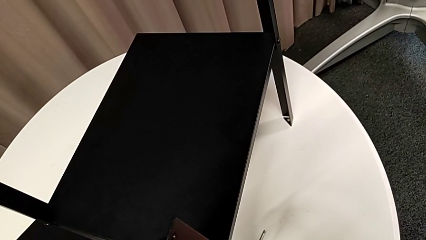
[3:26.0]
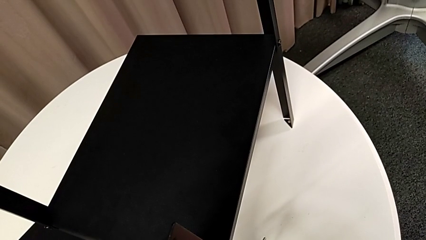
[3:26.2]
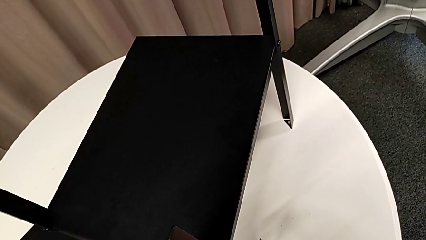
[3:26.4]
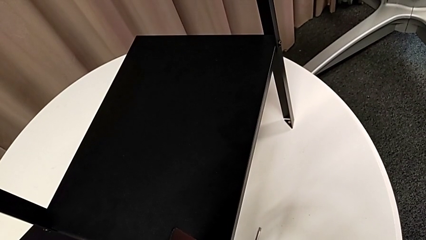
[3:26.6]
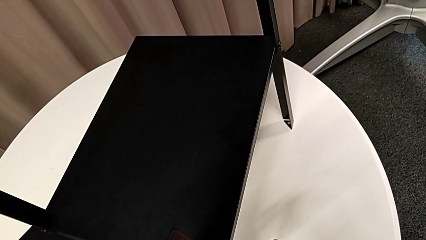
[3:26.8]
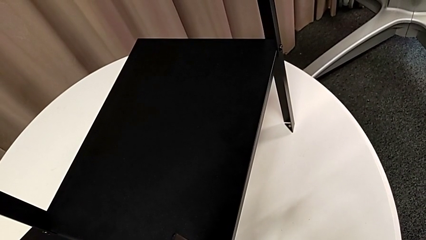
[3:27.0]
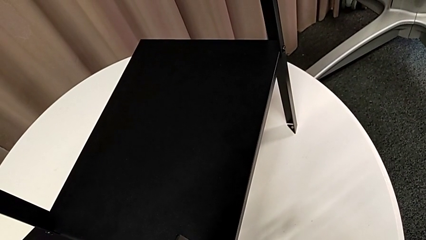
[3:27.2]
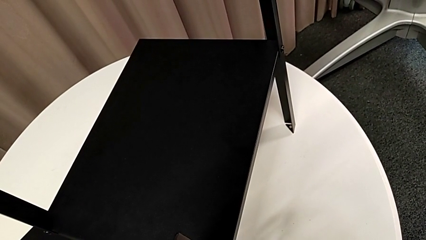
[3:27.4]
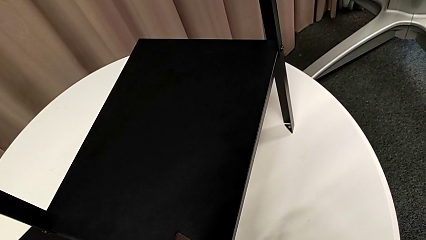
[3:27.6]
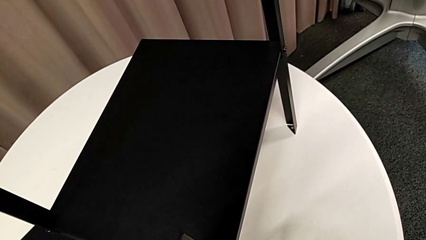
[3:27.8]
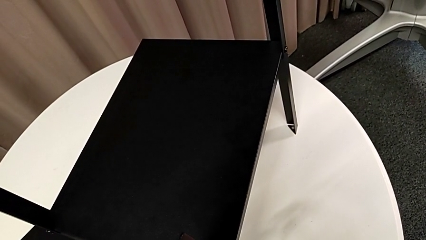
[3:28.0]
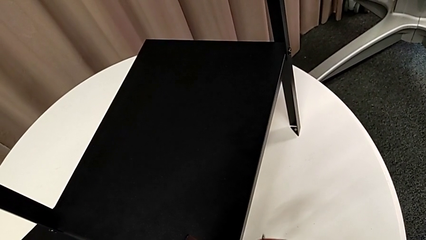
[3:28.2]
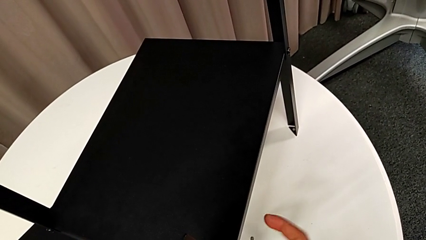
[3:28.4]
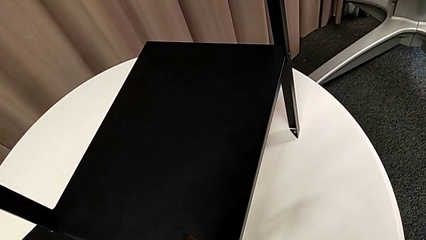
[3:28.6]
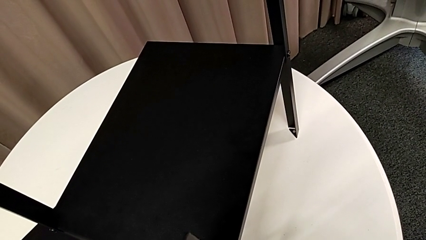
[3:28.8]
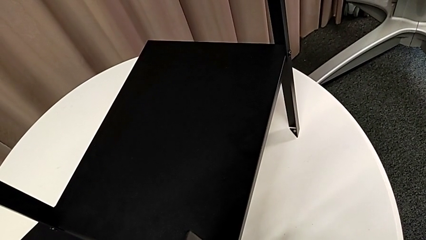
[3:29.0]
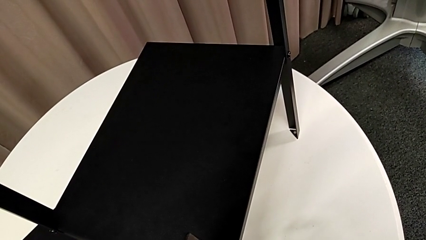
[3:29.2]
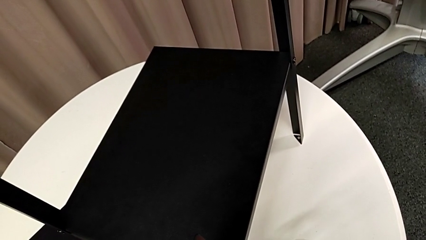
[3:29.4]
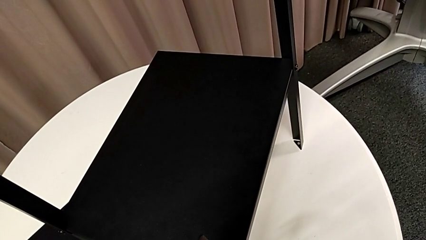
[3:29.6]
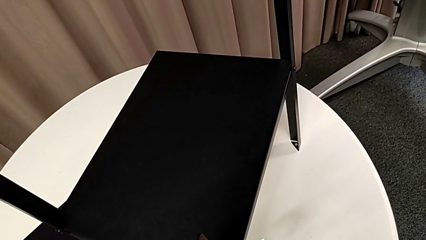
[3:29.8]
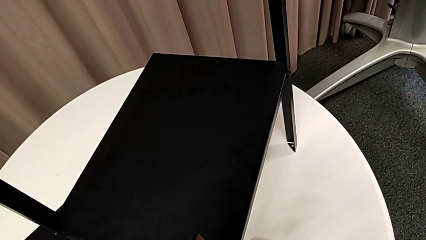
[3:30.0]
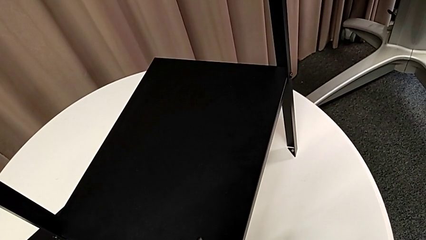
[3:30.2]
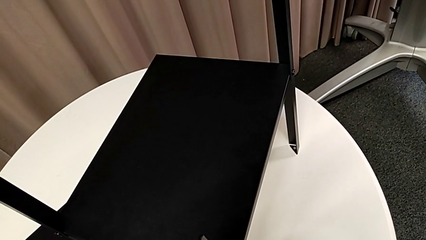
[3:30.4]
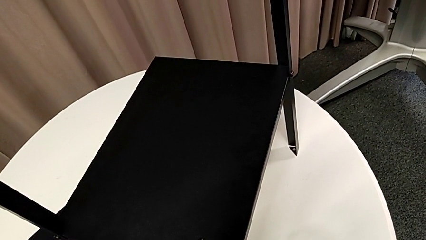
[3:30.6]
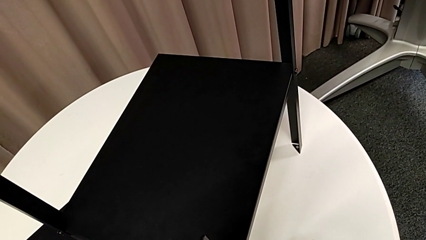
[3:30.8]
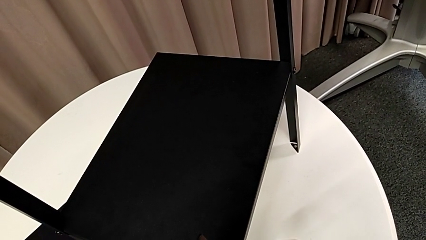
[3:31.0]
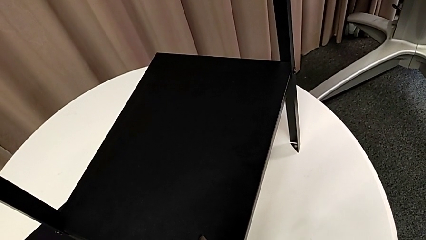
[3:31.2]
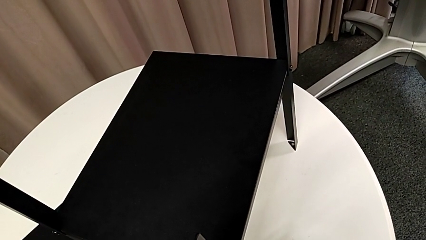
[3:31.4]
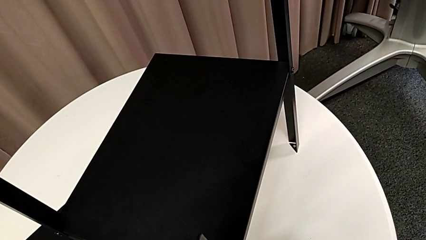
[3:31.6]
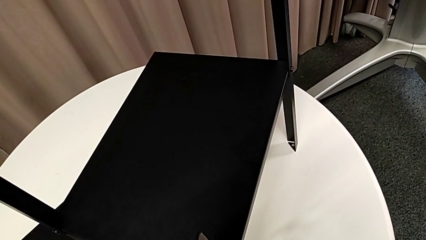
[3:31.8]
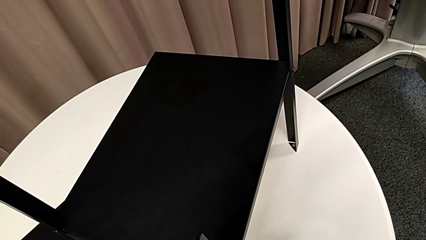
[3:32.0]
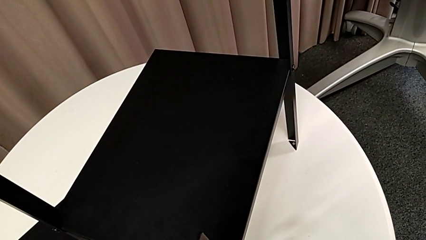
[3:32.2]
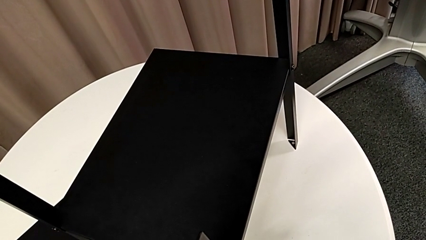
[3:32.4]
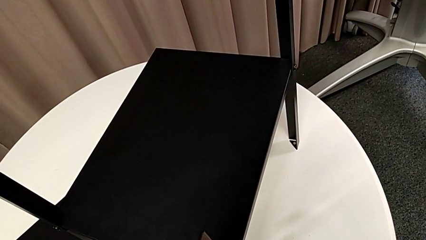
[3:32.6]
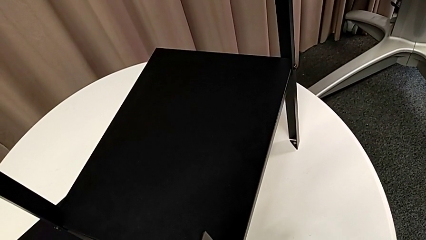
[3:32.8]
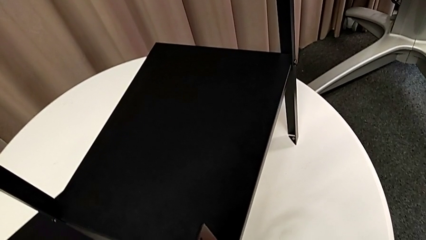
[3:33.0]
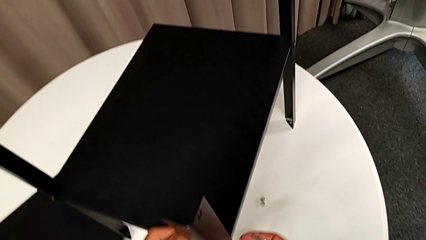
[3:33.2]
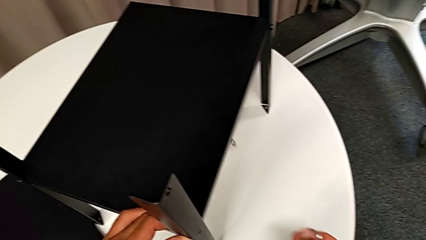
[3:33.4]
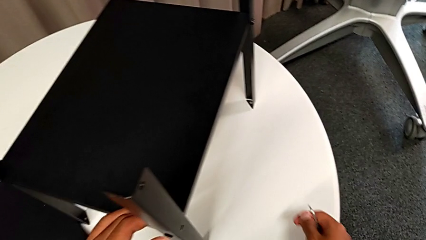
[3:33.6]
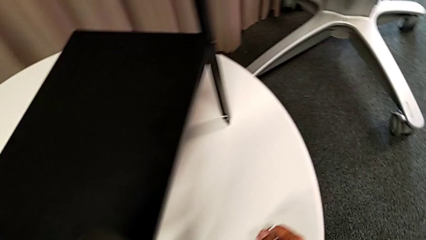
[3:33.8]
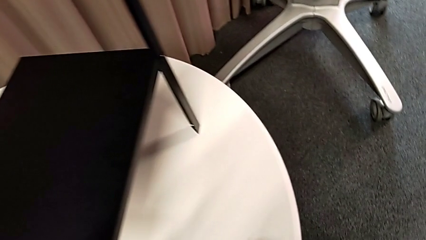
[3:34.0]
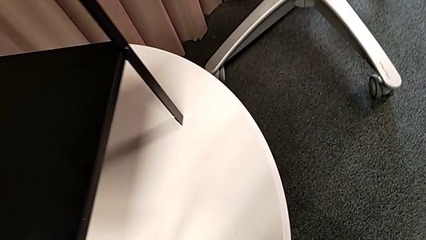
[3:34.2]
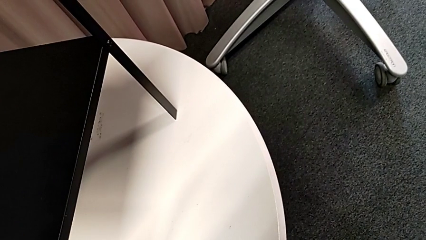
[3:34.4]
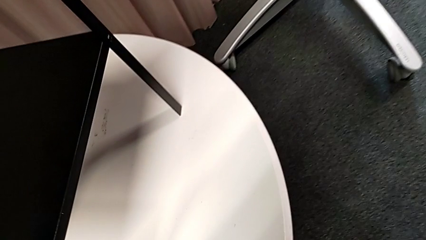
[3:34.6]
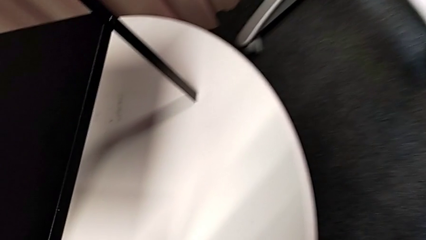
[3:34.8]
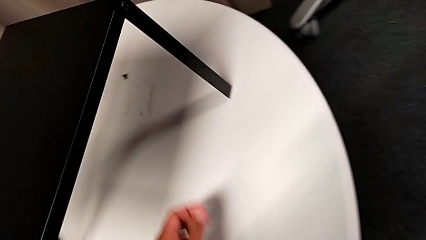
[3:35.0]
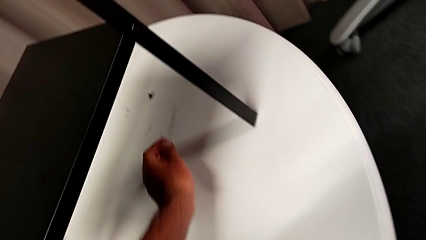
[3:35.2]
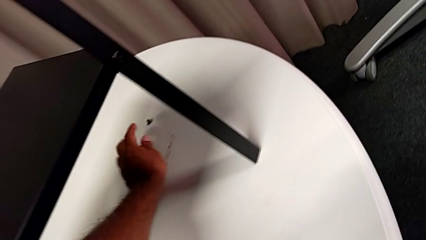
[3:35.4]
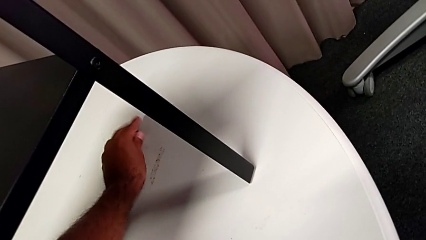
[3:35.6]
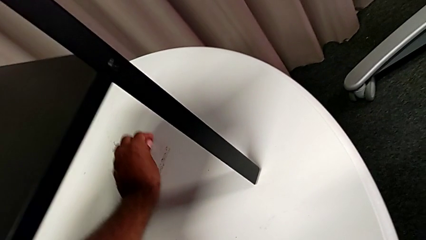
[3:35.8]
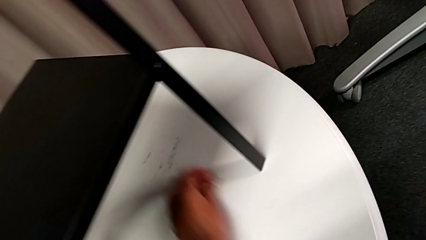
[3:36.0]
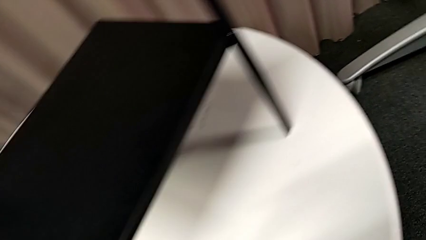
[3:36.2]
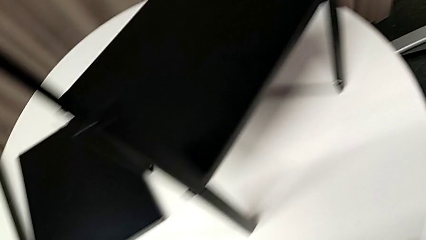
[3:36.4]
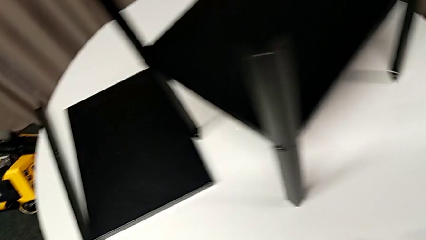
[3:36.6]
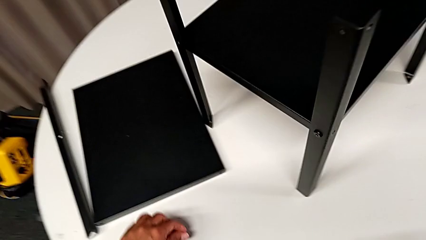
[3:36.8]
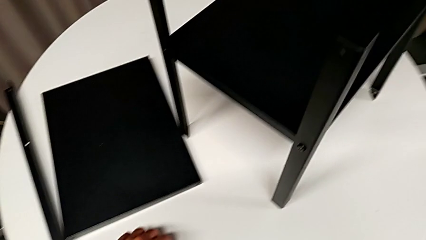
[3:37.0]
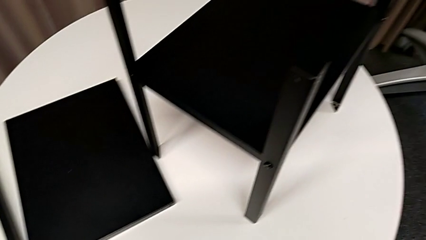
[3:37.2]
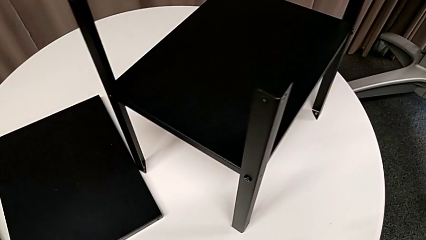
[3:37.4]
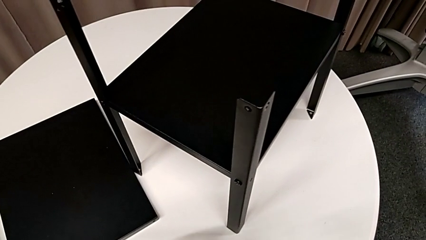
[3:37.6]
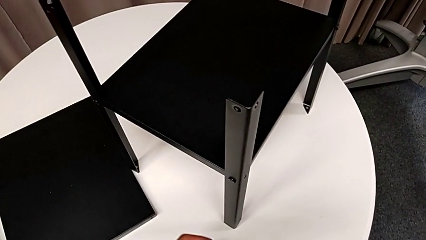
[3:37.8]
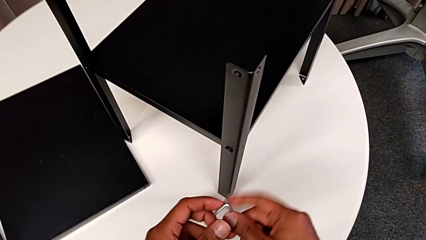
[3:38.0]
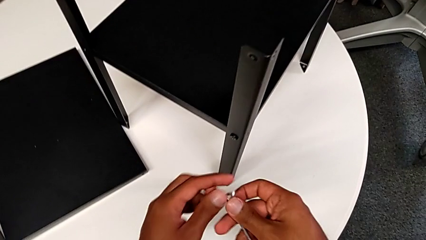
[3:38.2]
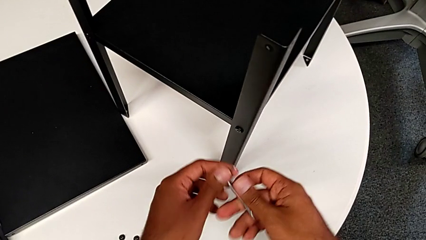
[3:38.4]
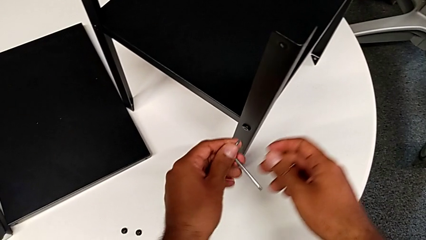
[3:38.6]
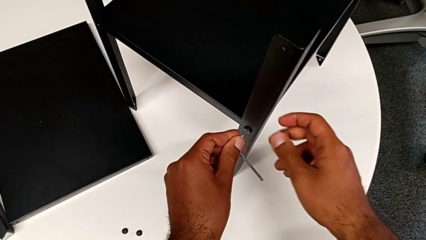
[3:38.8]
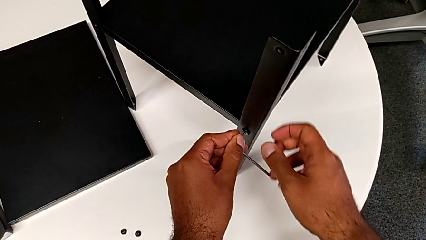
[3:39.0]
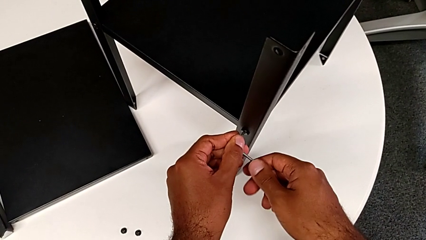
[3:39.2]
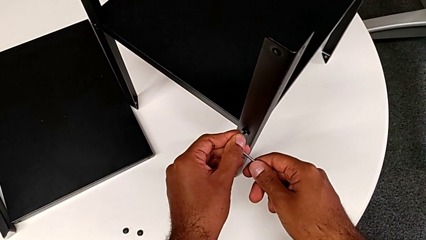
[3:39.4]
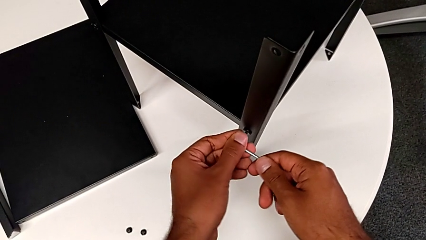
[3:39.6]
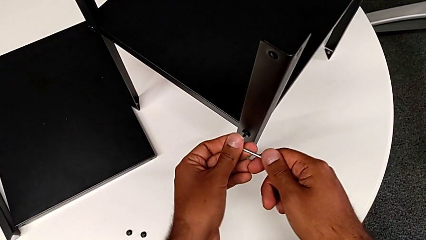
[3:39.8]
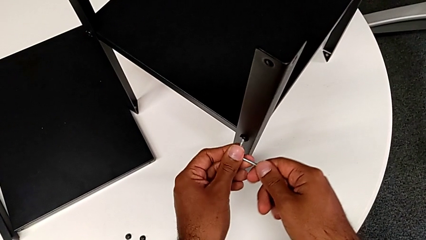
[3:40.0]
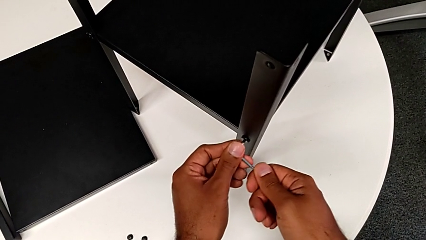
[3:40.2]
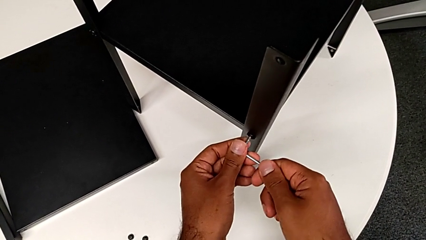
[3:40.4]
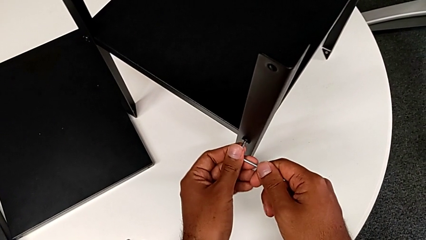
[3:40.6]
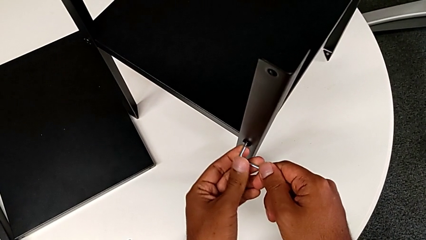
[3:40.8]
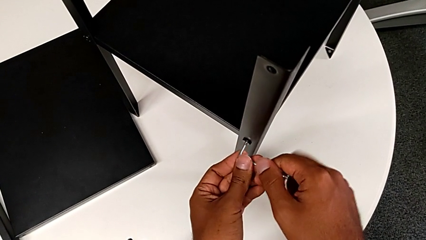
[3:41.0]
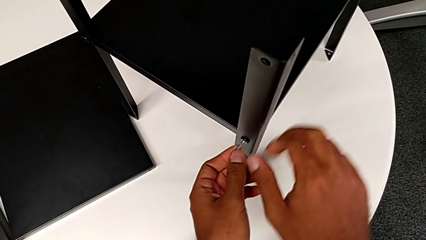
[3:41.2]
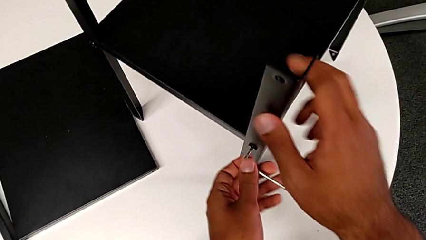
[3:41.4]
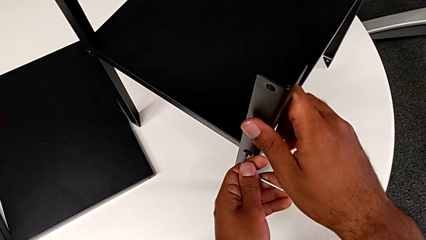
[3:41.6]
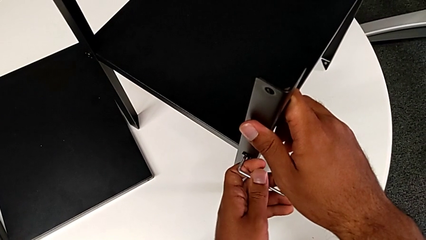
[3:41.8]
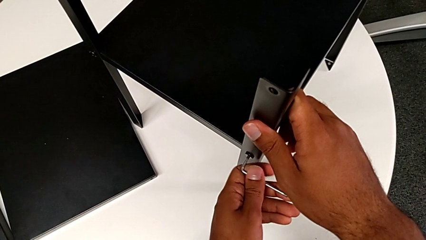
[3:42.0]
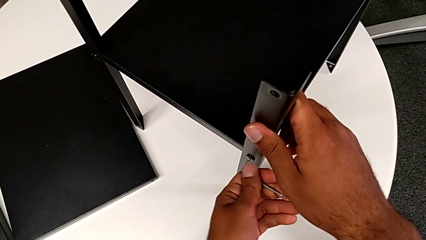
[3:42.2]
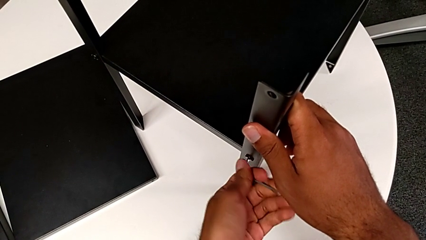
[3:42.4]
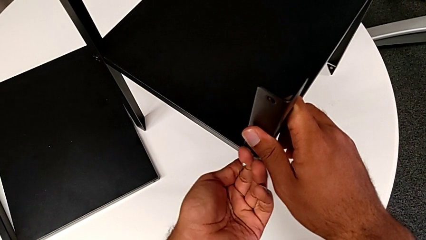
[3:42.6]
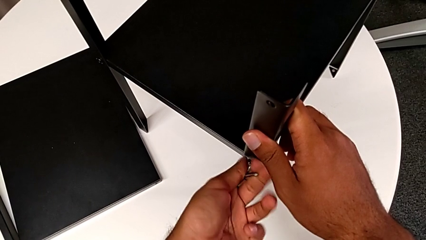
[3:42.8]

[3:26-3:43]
The camera wearer is removing the second leg. They keep unscrewing the hex socket head, wrongly drop it, approach it, grab it, place it, rotate the Allen wrench, insert it and begin to unscrew the hex socket head.
